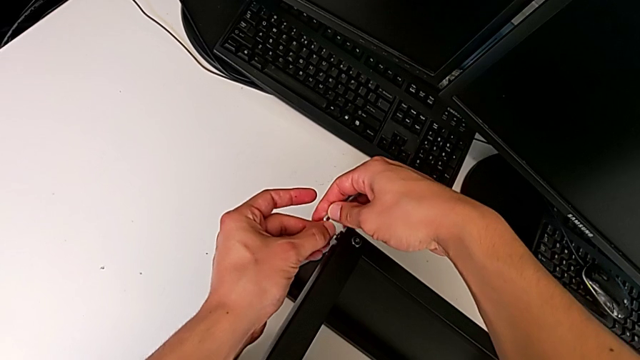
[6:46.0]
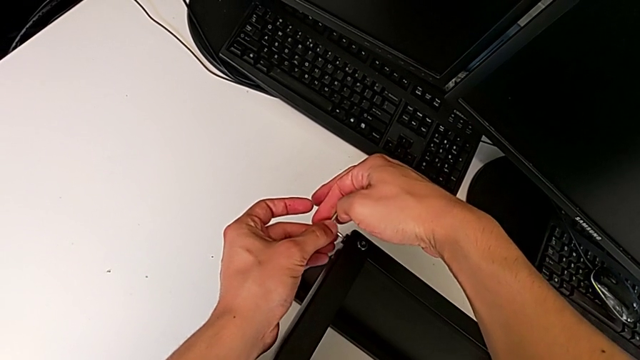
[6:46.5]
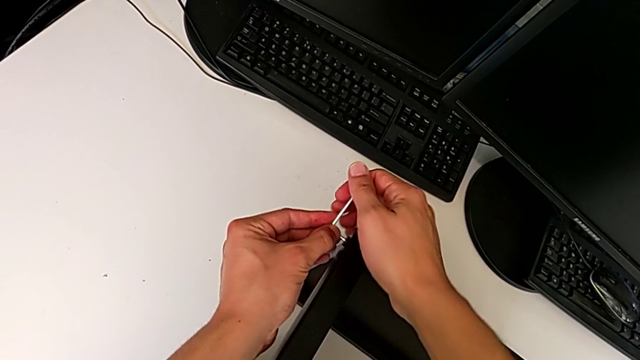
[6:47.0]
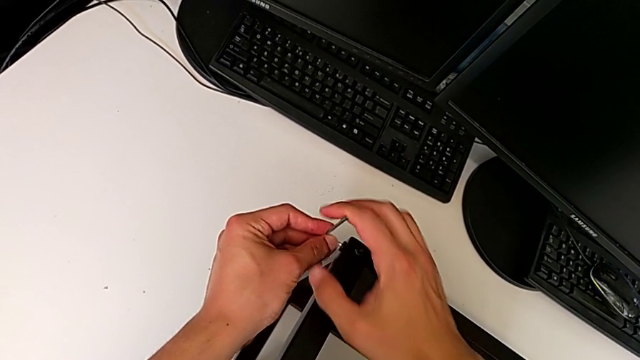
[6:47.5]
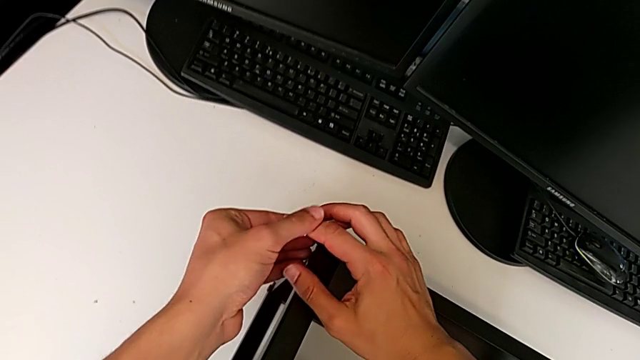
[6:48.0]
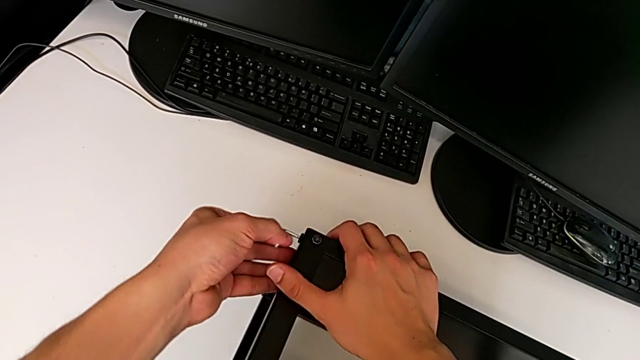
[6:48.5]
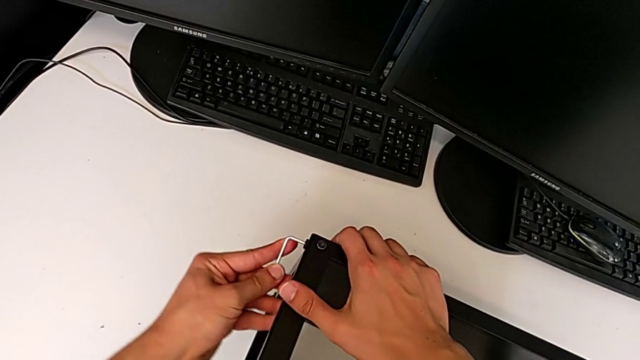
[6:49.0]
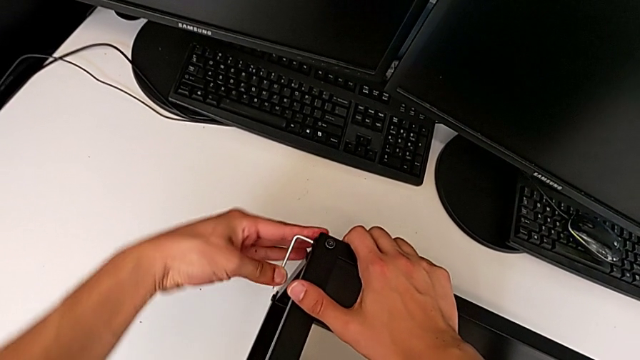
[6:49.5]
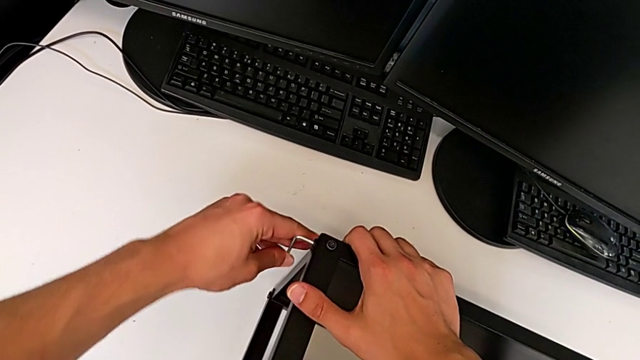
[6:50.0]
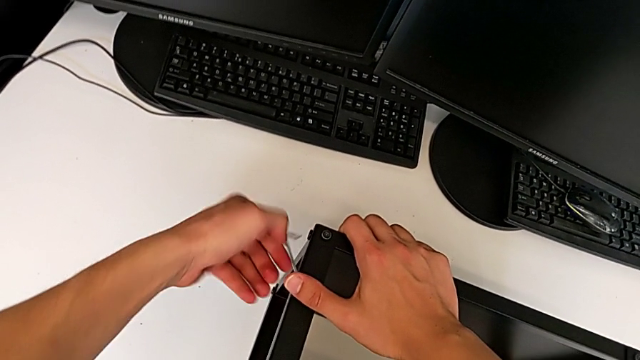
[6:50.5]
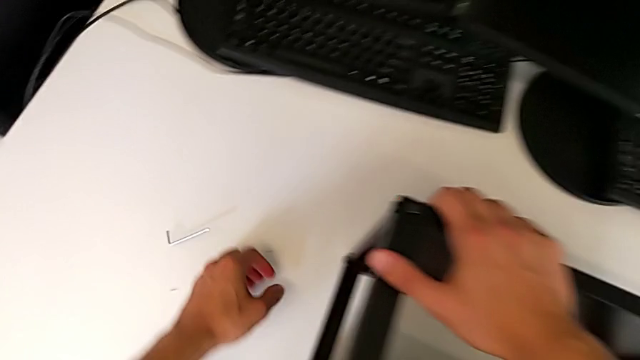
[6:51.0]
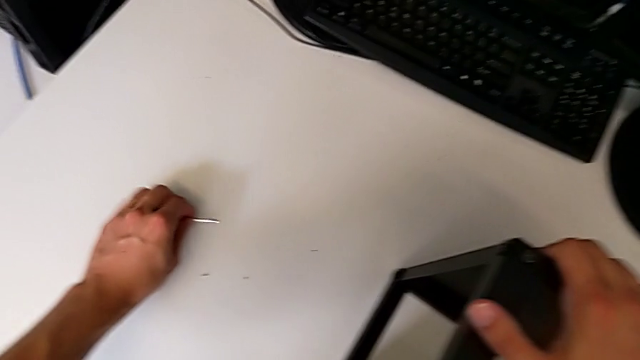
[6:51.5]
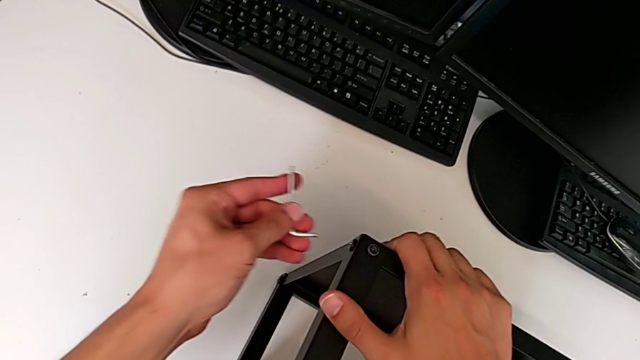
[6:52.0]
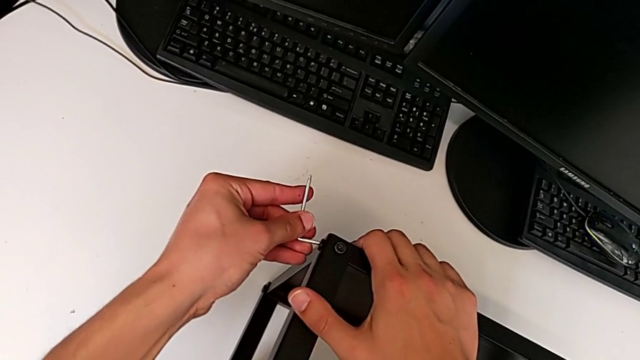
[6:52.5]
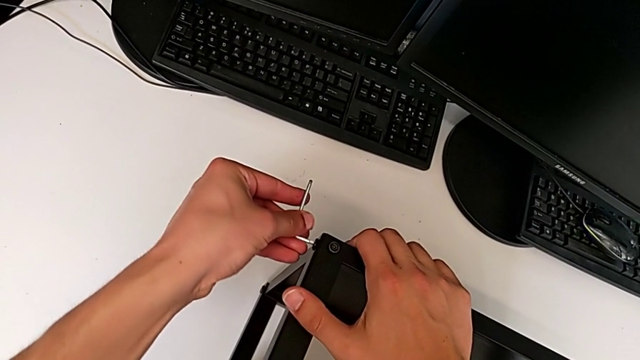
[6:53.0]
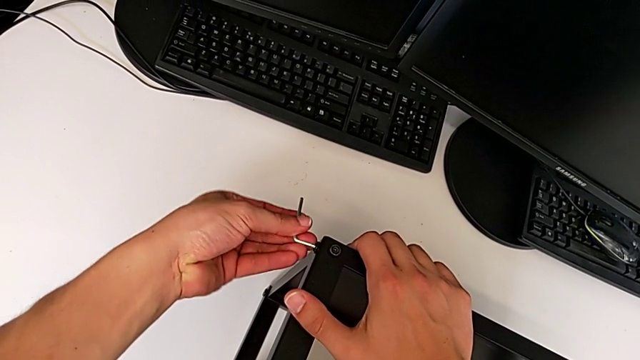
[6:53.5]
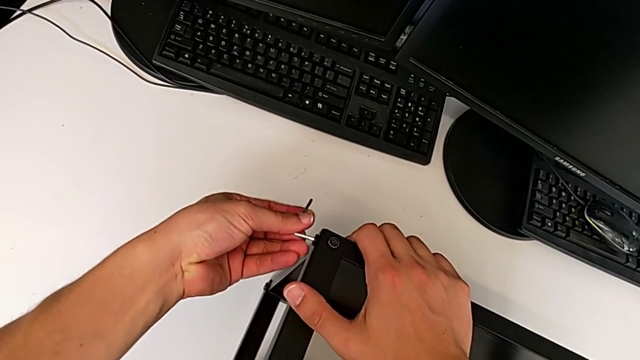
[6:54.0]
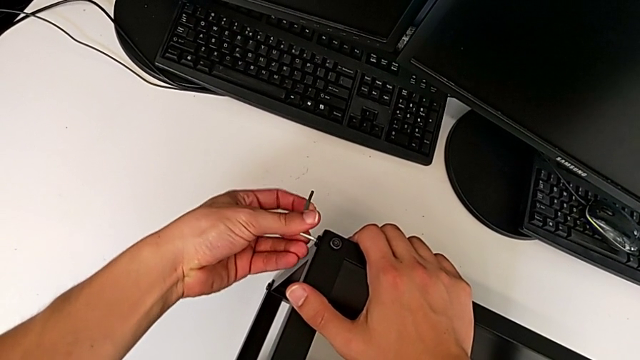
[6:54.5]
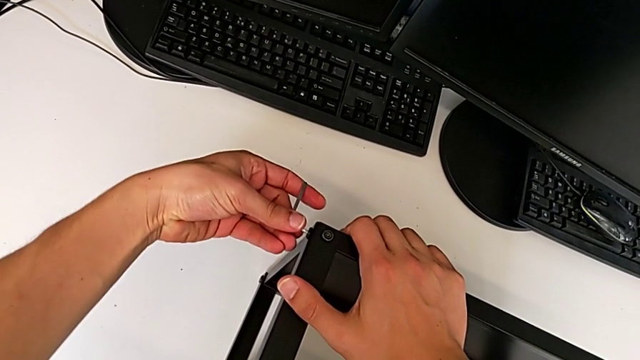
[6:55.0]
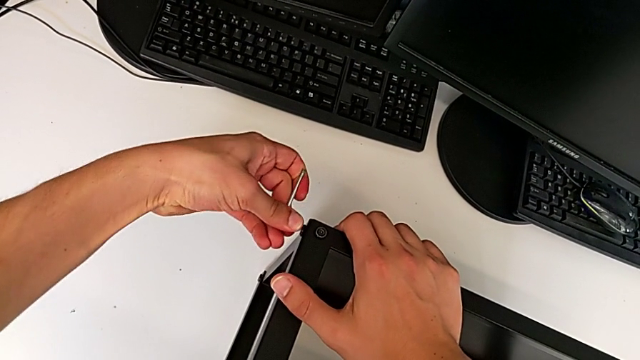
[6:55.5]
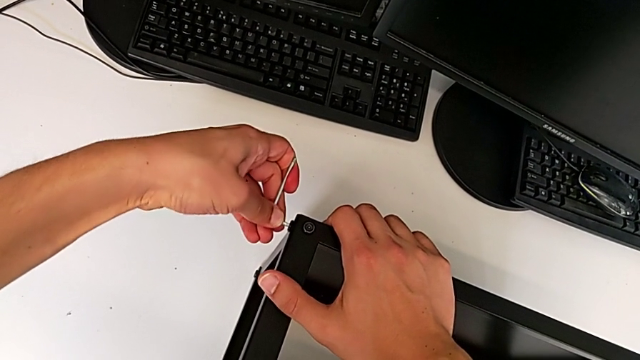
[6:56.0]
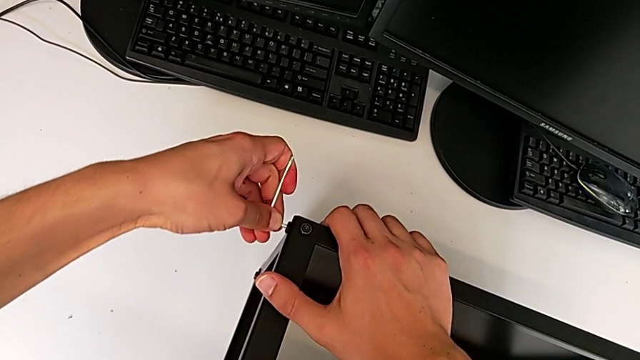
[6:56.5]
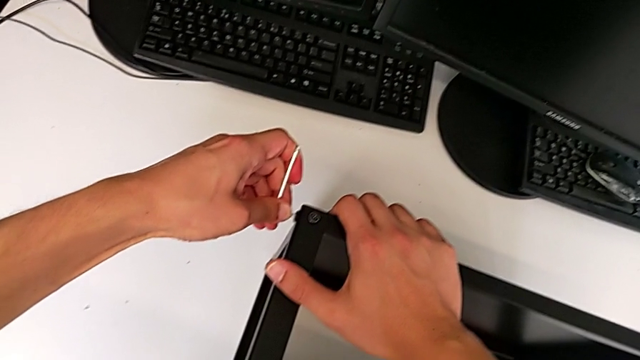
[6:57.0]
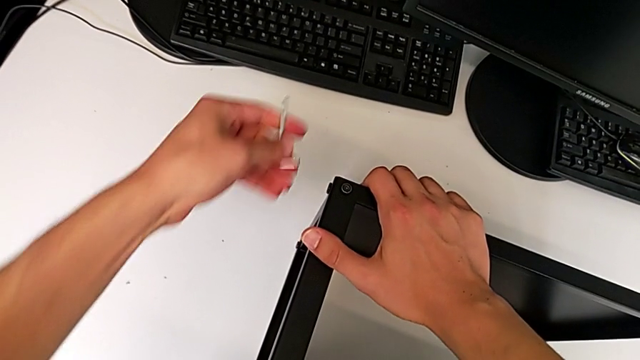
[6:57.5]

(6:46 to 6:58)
The camera wearer is assembling the top table to the first leg. They keep screwing the hex socket head.

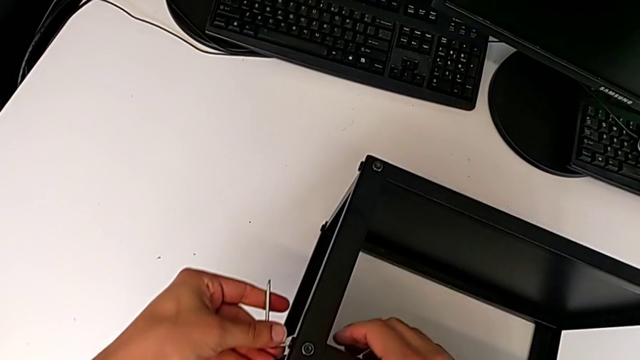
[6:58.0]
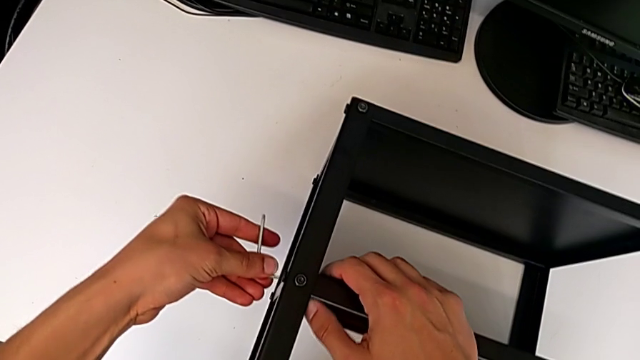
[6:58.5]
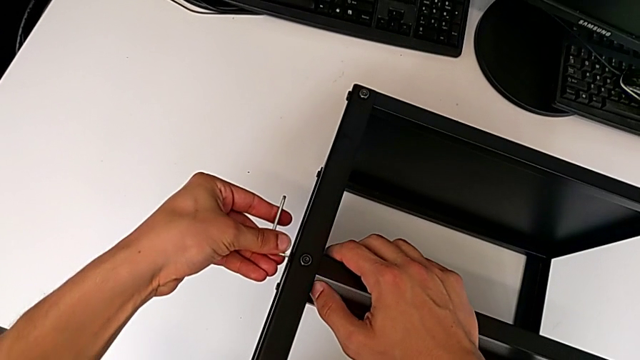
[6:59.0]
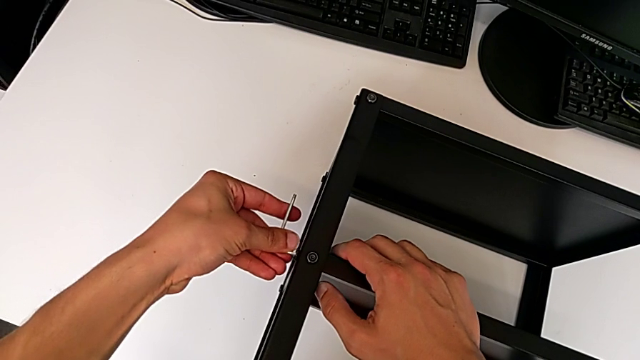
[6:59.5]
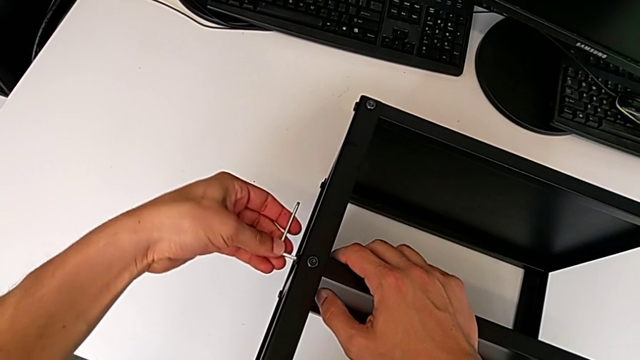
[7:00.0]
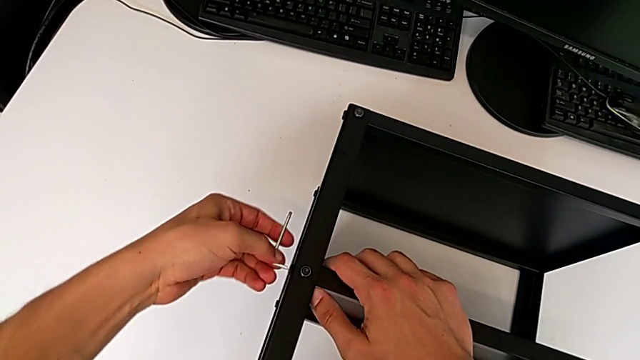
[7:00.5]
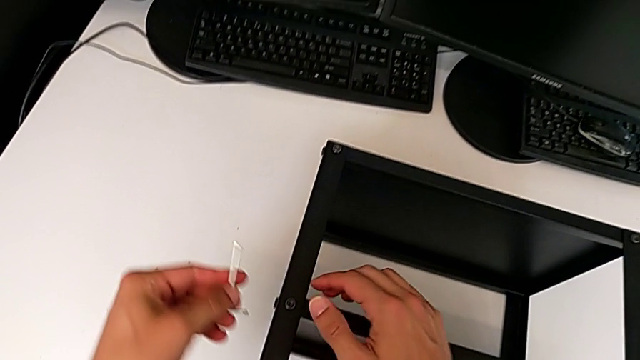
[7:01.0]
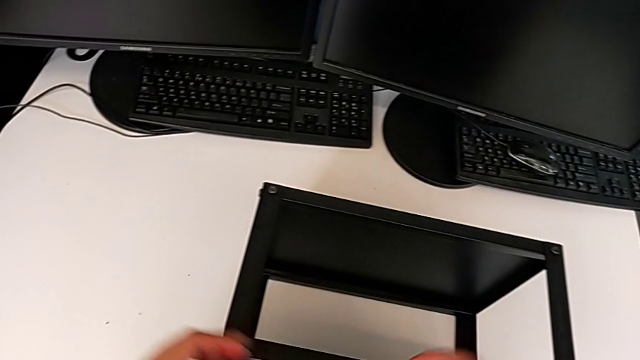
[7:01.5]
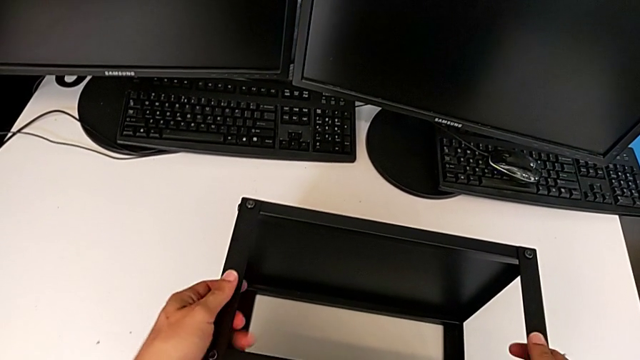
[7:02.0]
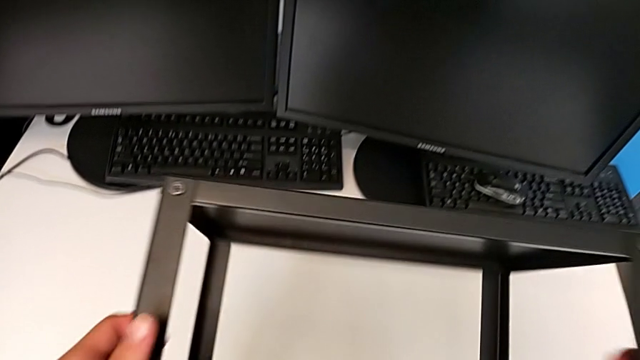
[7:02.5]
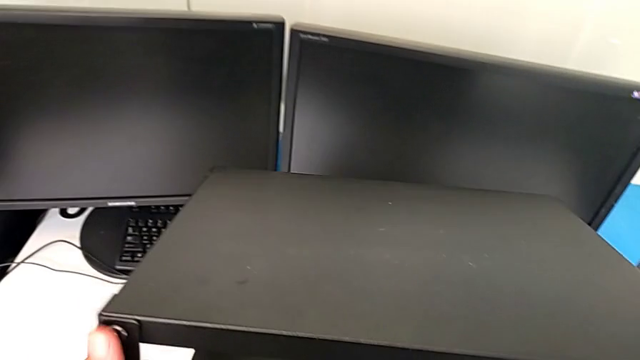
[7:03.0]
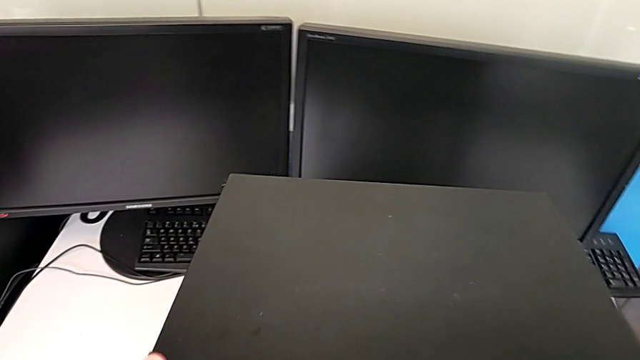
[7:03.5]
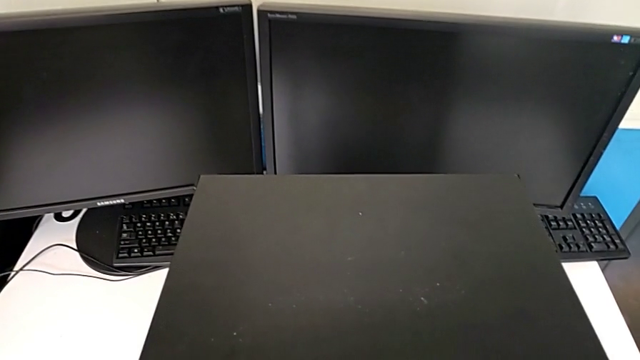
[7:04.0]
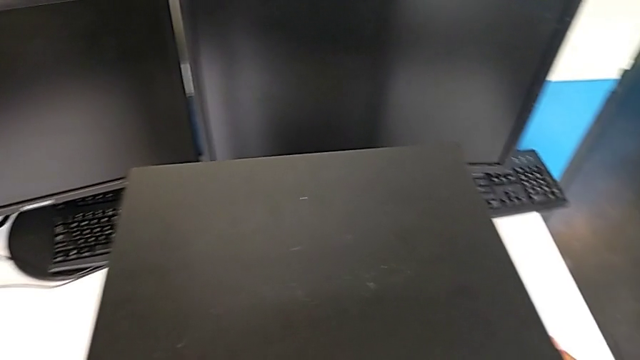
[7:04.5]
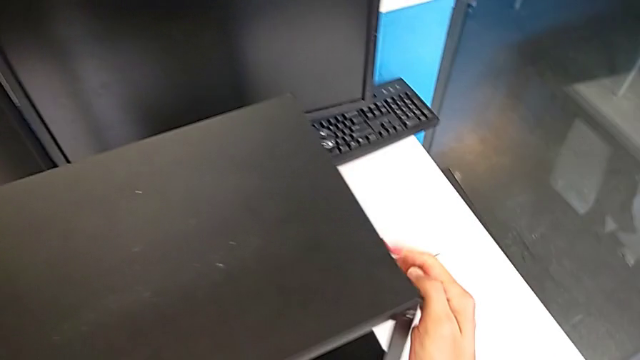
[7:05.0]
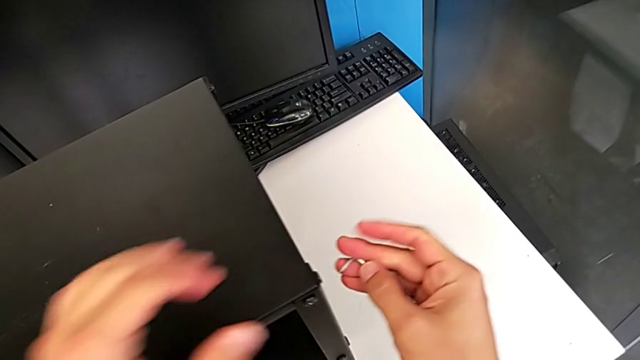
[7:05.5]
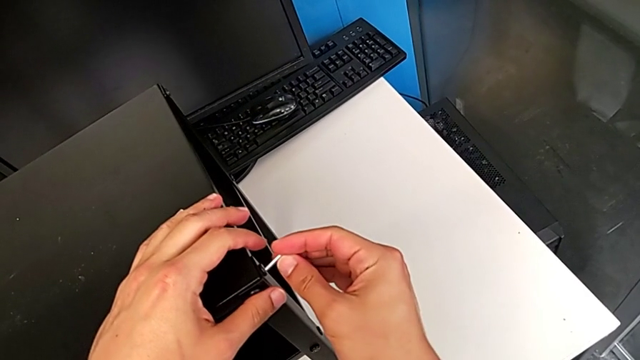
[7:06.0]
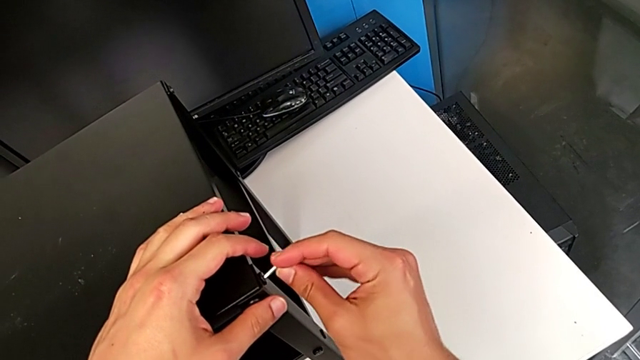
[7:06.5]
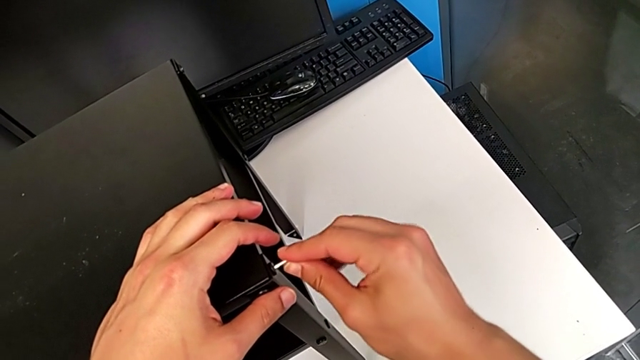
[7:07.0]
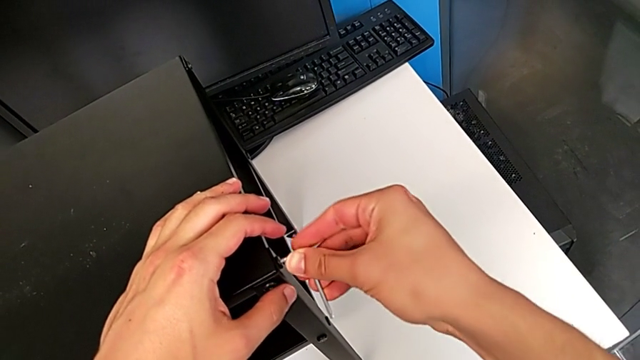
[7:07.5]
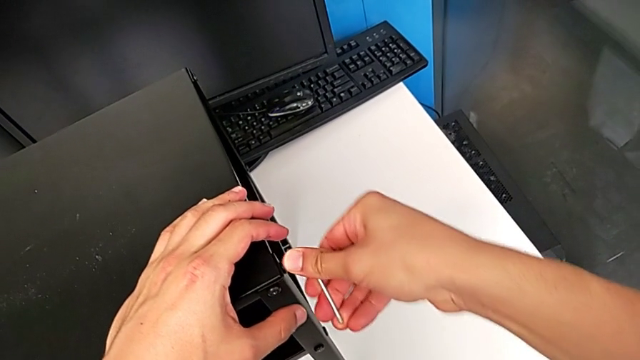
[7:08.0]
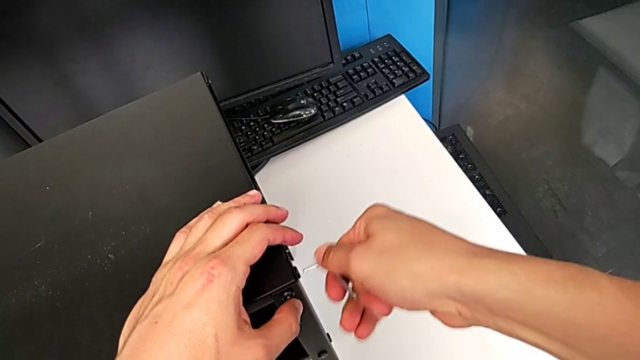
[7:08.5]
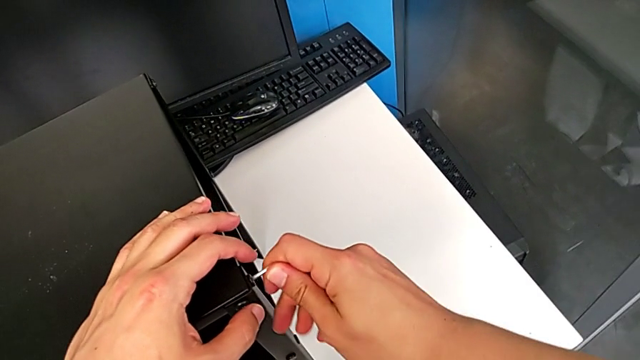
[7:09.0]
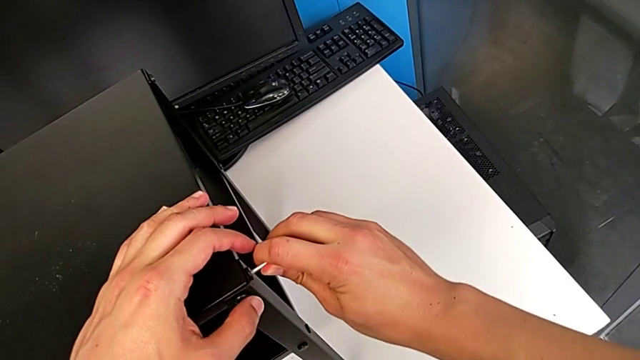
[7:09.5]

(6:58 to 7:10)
The camera wearer is tightening the screws. They wrongly insert the Allen wrench, flip the tray and screw the first hex socket head.
